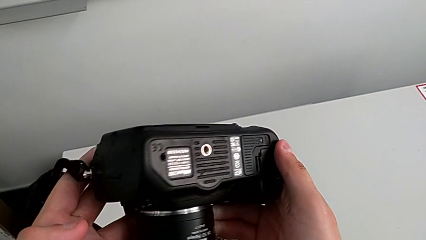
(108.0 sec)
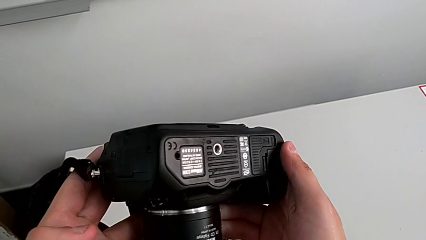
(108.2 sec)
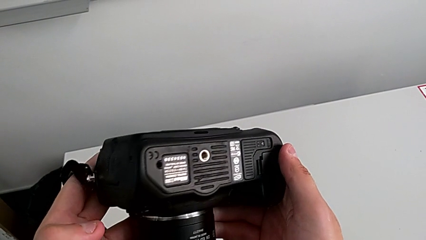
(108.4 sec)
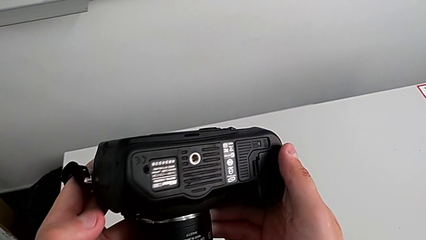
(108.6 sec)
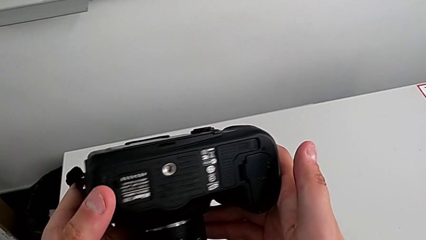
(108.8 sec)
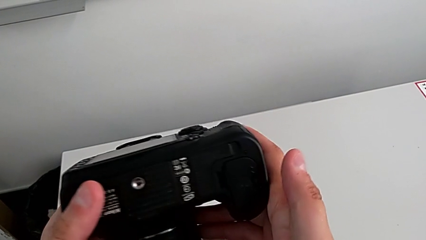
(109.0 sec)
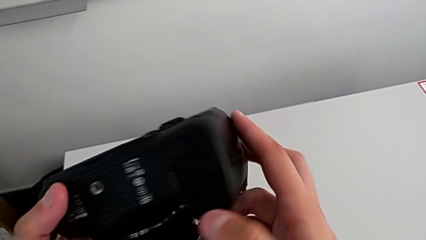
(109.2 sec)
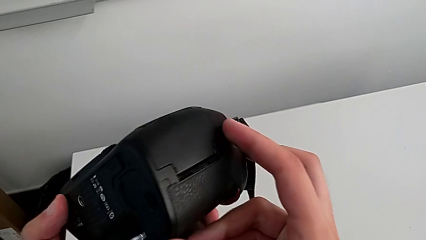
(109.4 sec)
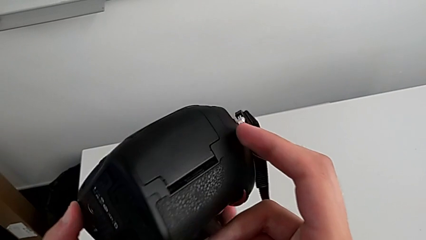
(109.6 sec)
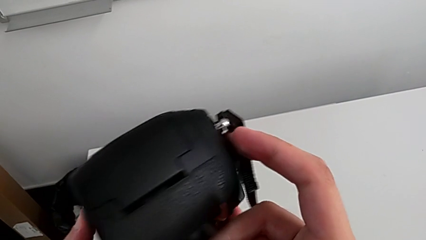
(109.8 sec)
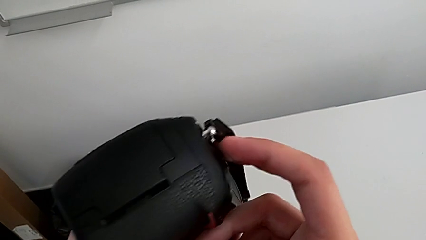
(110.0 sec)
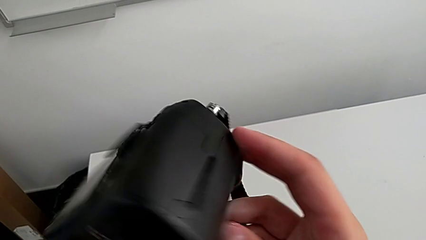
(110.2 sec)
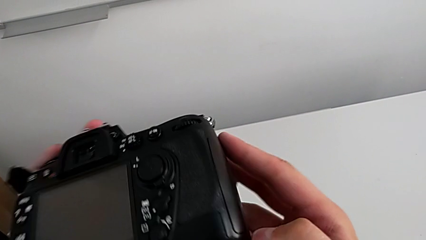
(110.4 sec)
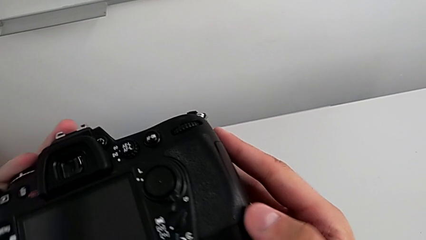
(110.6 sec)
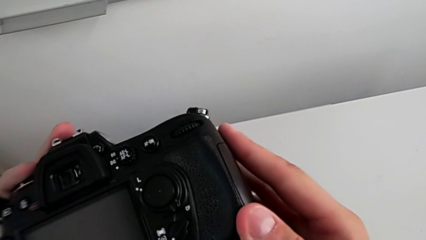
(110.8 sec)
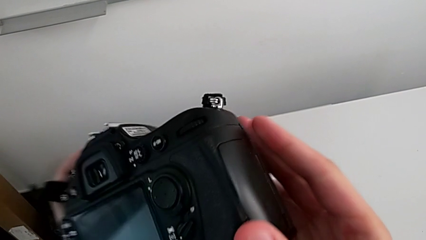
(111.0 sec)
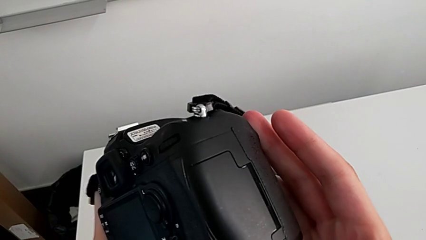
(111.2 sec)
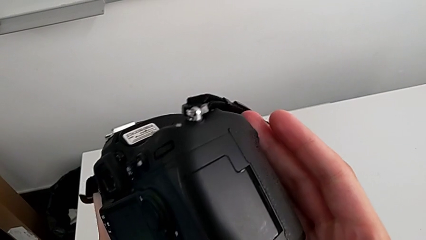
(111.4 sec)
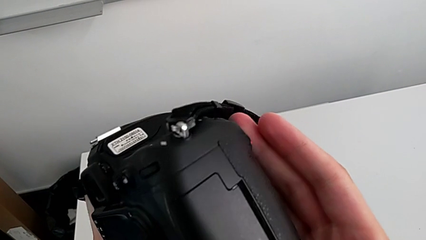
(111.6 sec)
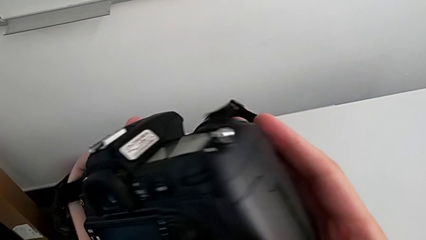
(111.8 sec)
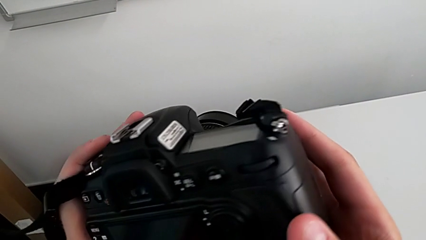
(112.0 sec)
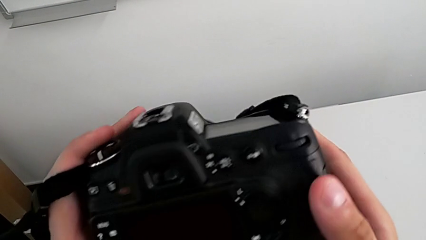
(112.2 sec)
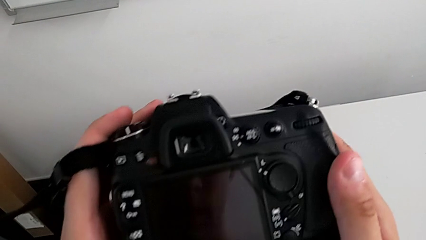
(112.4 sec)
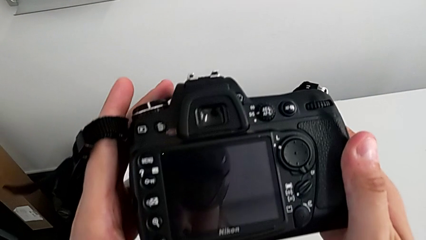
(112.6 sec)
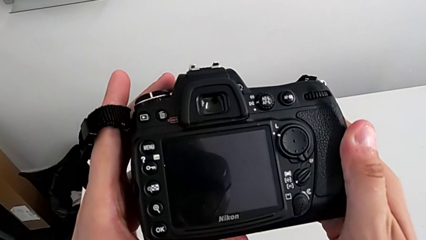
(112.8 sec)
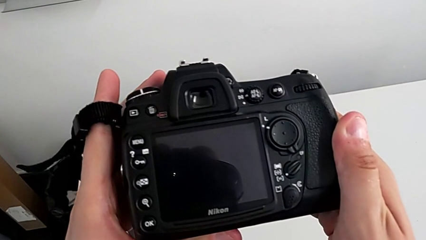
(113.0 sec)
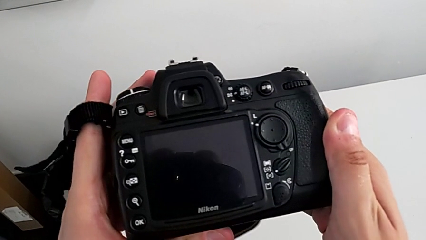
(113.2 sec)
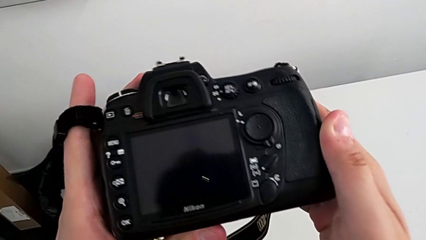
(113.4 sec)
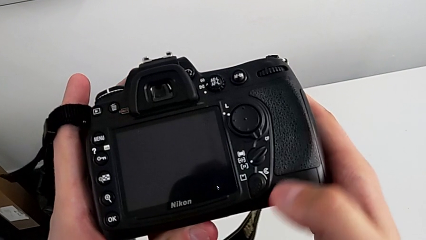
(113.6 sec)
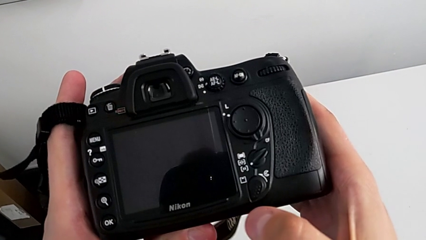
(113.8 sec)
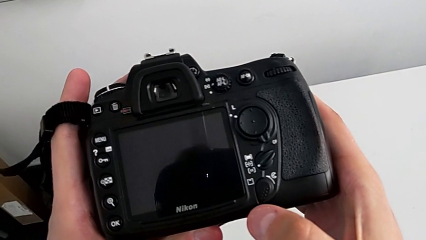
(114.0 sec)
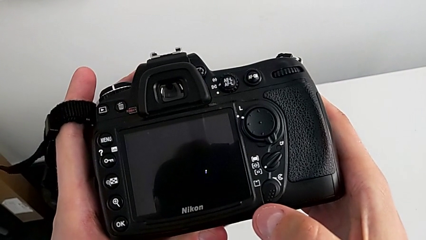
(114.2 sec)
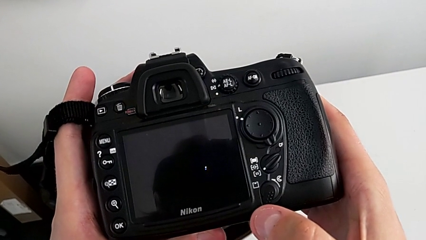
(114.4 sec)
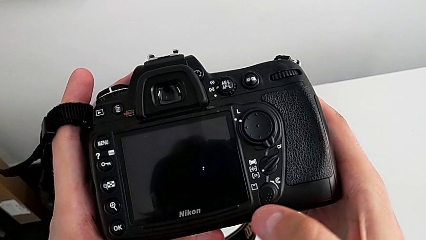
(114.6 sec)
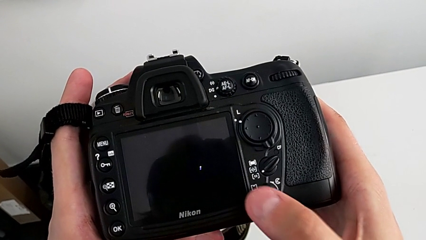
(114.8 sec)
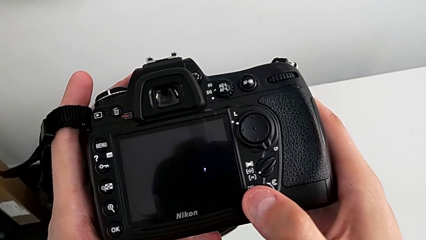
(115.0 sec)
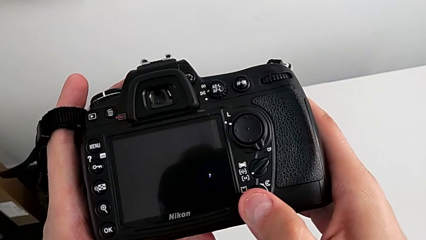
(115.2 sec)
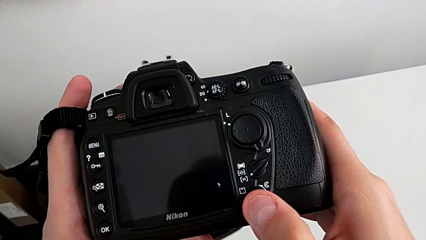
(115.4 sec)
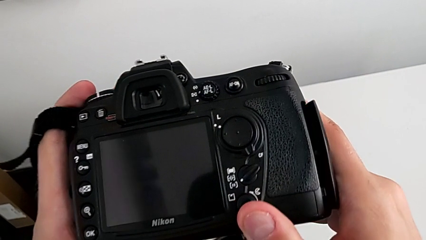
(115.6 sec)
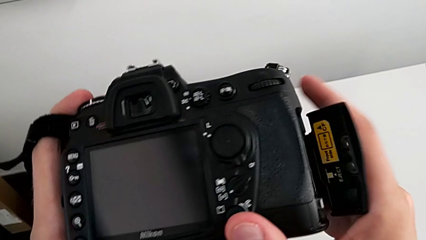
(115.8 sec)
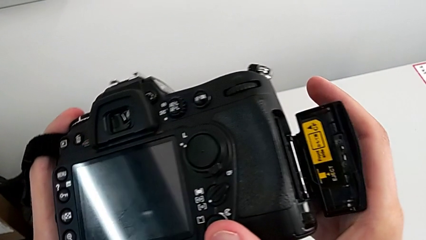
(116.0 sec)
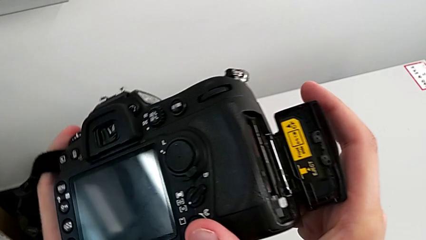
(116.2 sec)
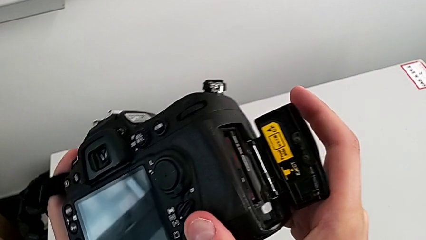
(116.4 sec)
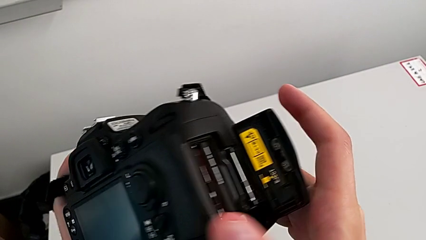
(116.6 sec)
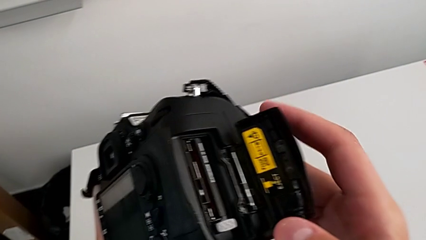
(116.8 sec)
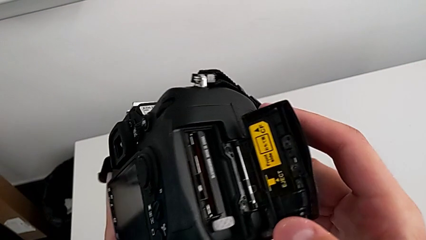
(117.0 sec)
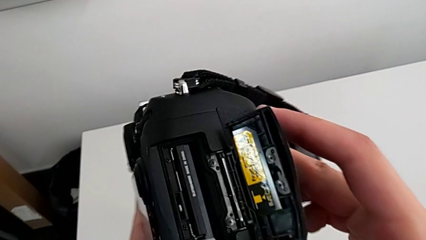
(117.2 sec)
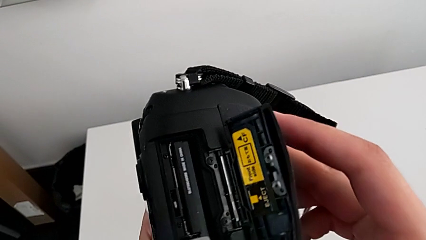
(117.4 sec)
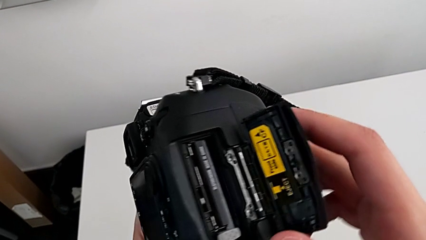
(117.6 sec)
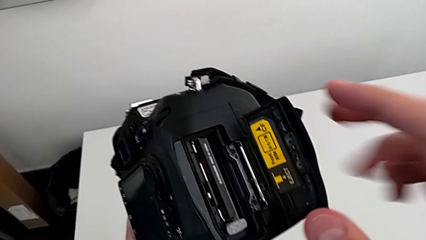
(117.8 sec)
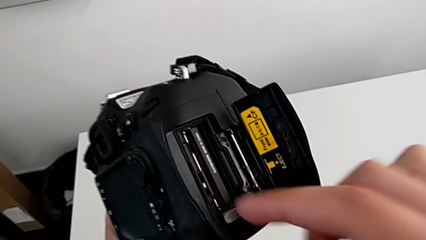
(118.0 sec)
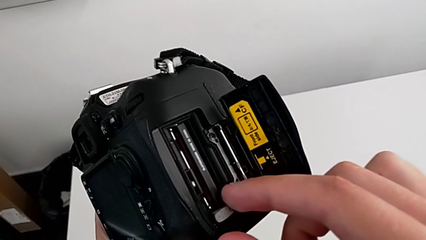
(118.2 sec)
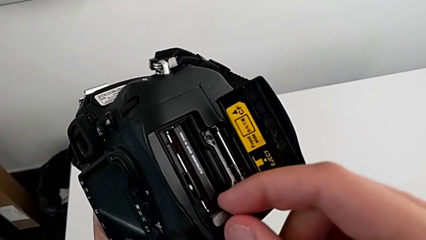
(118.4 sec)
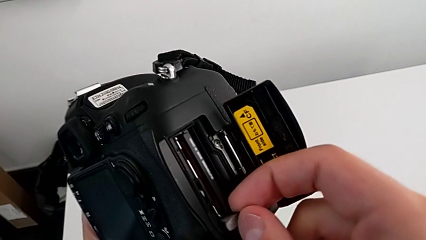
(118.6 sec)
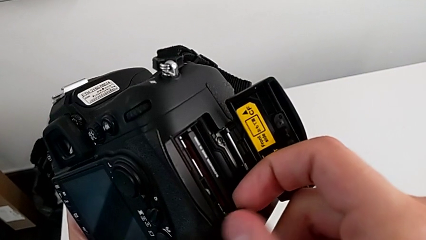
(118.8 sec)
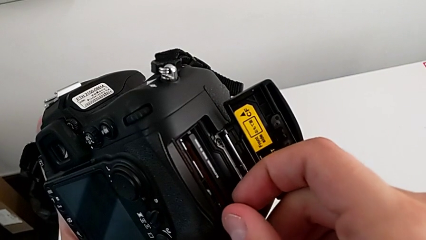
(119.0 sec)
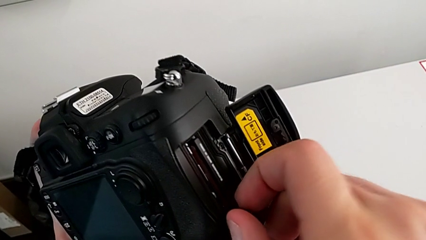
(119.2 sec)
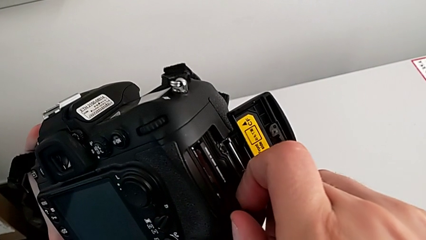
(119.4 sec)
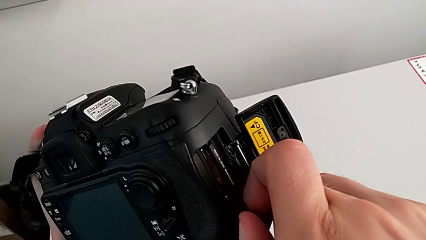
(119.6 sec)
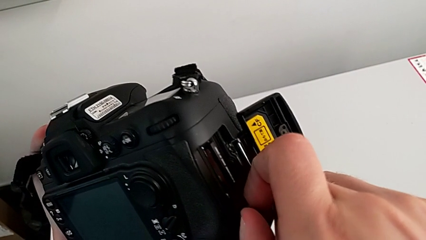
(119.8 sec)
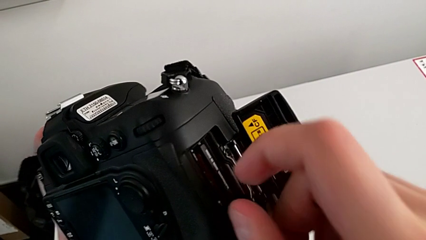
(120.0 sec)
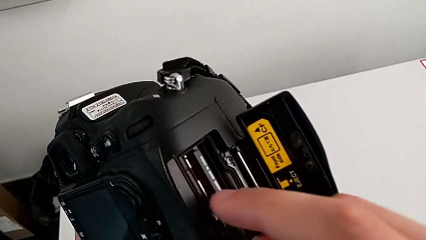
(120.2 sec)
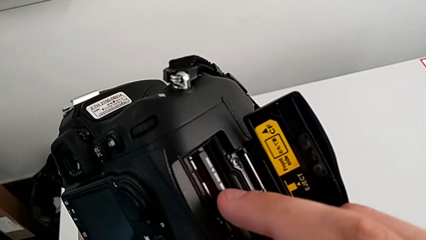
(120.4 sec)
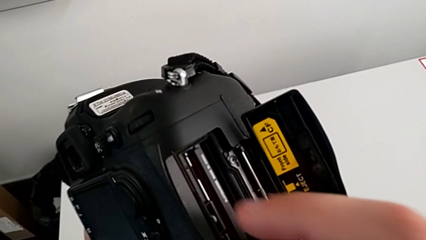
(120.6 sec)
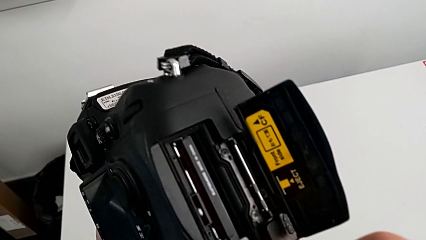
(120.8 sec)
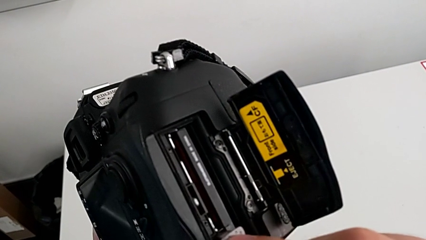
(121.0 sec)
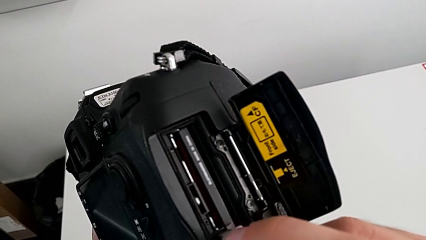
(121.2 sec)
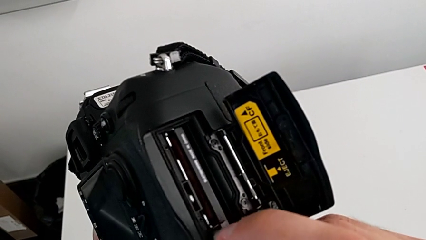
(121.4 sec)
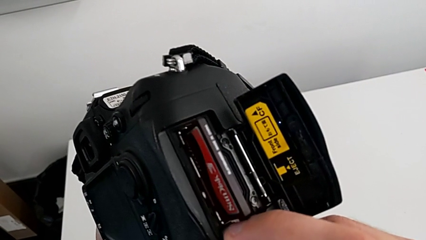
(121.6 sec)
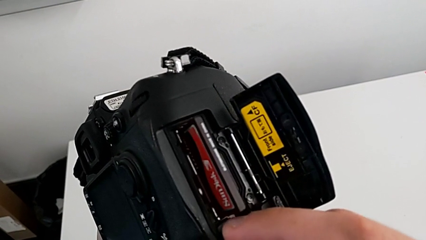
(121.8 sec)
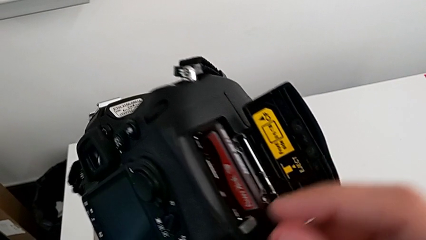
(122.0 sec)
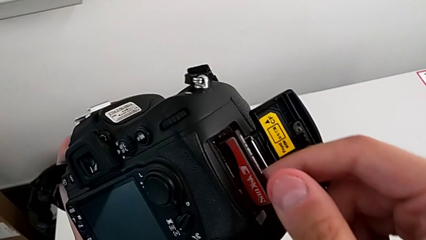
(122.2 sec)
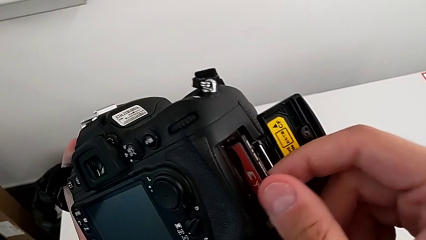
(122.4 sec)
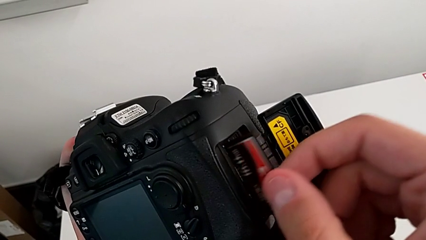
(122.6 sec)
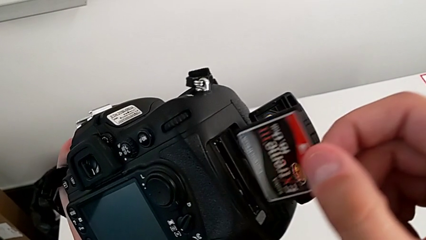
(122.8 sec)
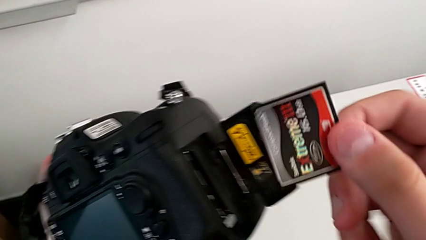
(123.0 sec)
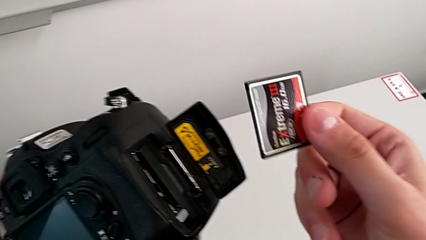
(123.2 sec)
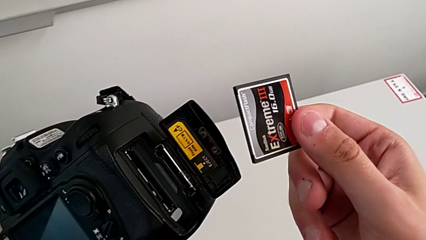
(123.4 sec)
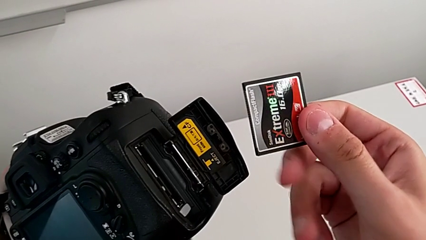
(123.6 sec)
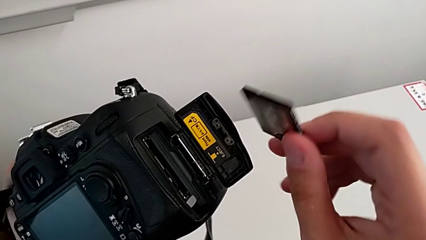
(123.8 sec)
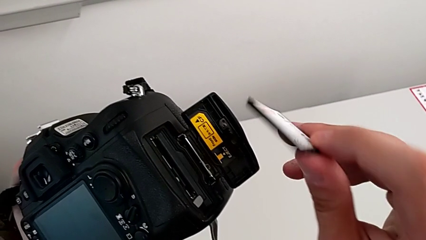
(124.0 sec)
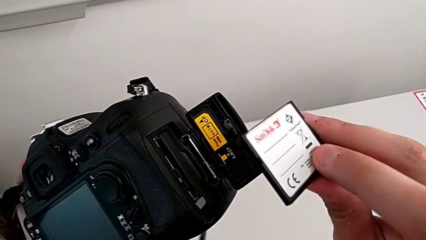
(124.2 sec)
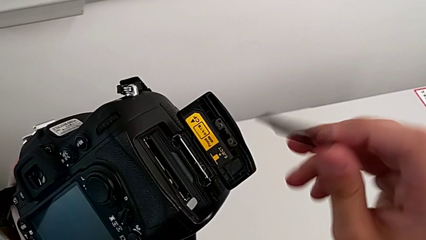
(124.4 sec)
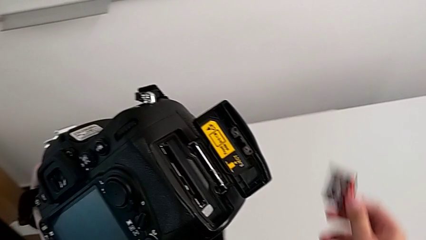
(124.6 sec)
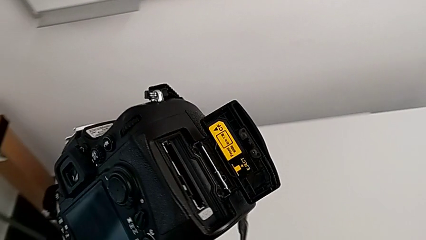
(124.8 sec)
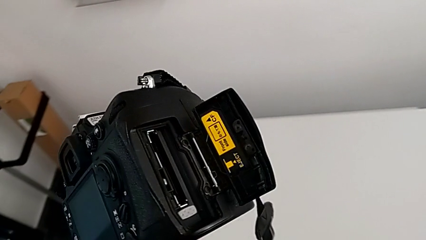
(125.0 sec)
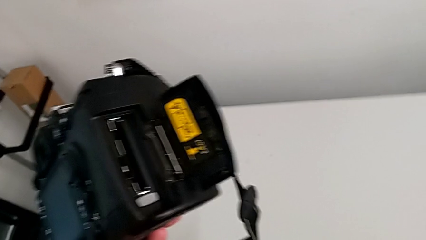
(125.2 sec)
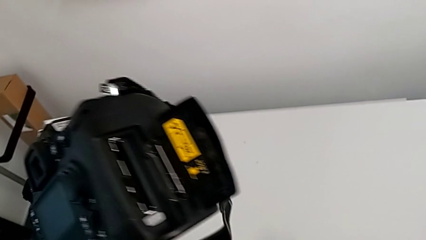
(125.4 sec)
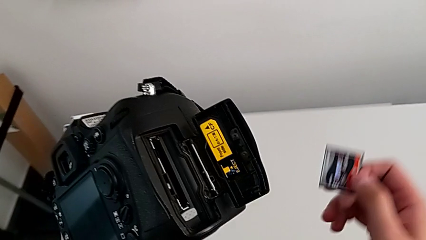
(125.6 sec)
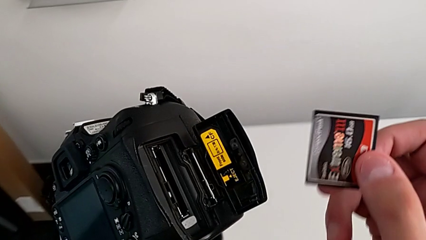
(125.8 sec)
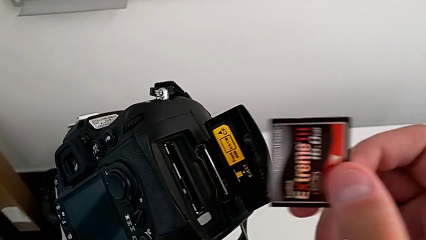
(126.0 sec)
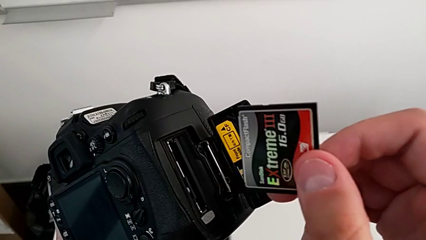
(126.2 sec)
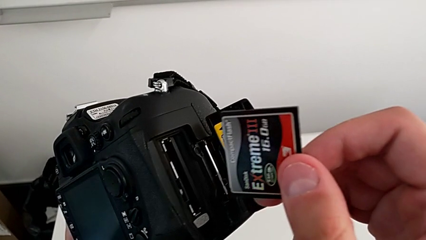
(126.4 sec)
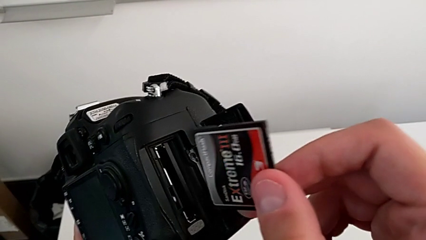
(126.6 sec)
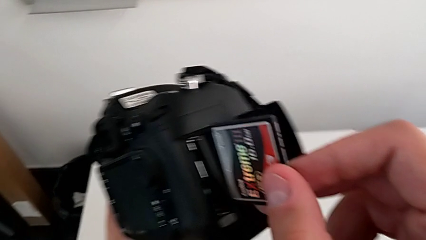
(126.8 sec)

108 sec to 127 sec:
The camera wearer is exchanging their SD card. They inspect the DSLR, press the release button, slide the button, wrongly withdraw the SD card, not removing the SD card, push the green button, withdraw the SD card, flip it and lift it.
